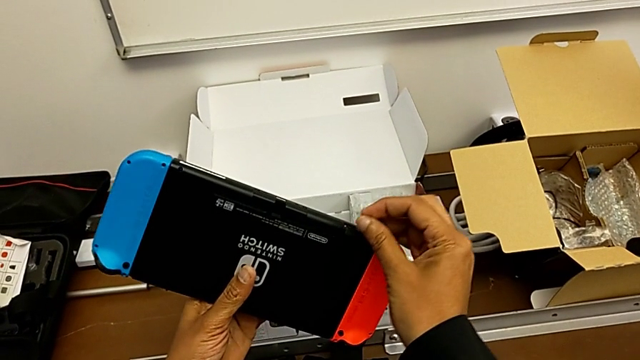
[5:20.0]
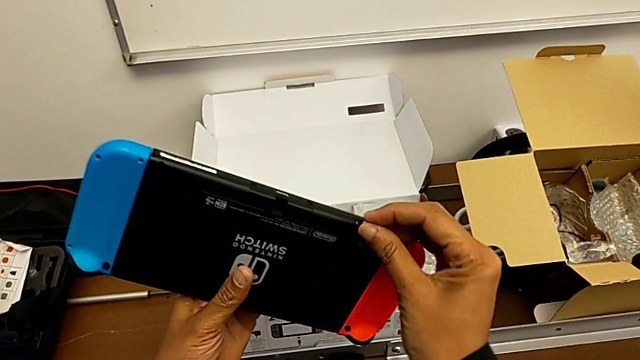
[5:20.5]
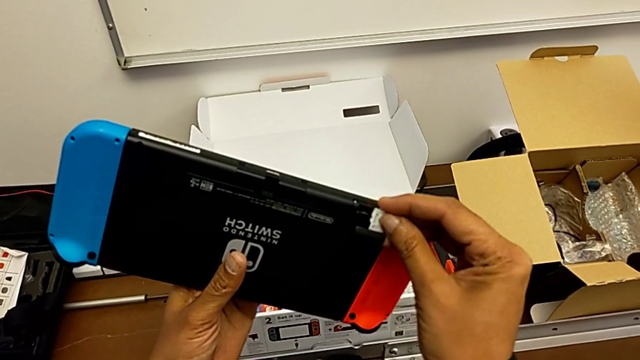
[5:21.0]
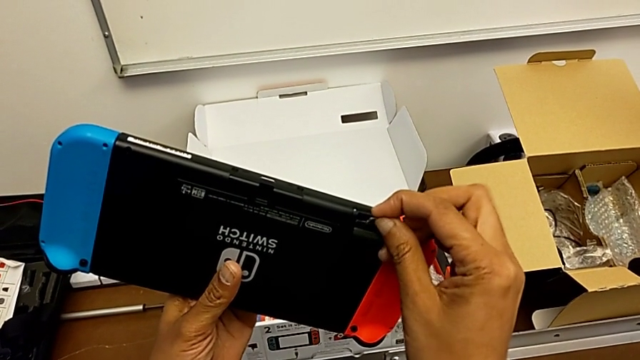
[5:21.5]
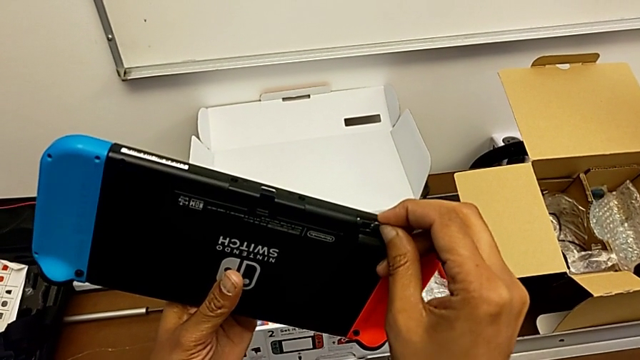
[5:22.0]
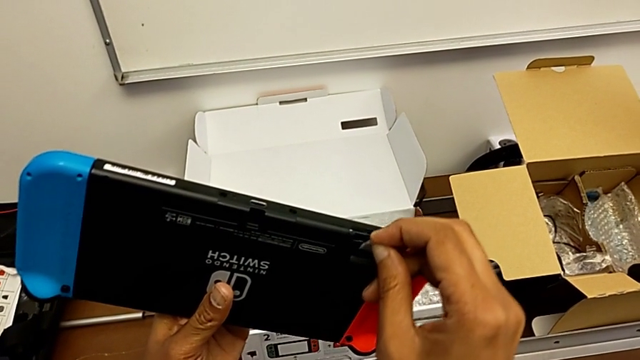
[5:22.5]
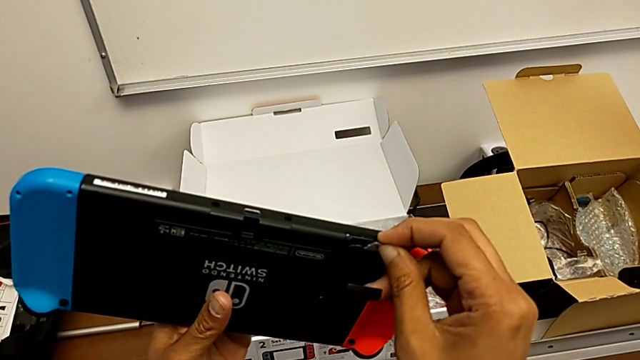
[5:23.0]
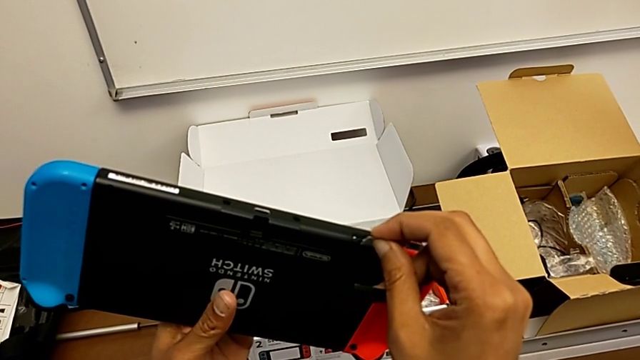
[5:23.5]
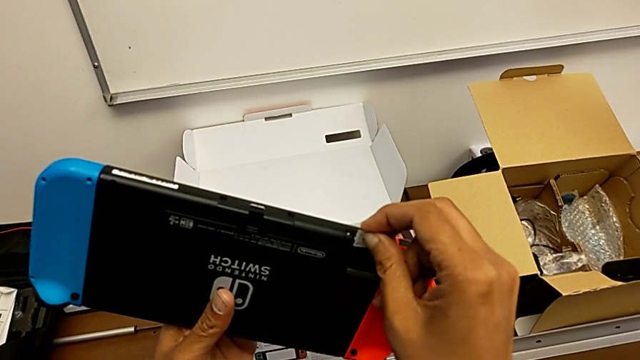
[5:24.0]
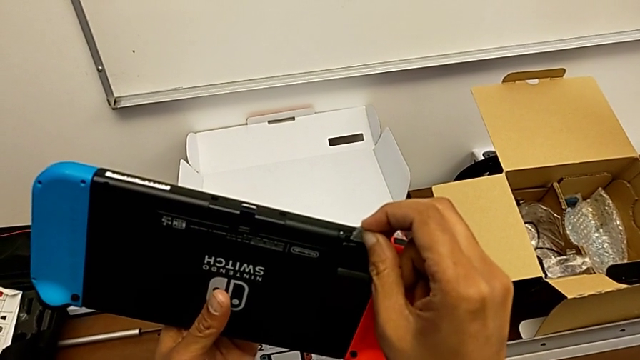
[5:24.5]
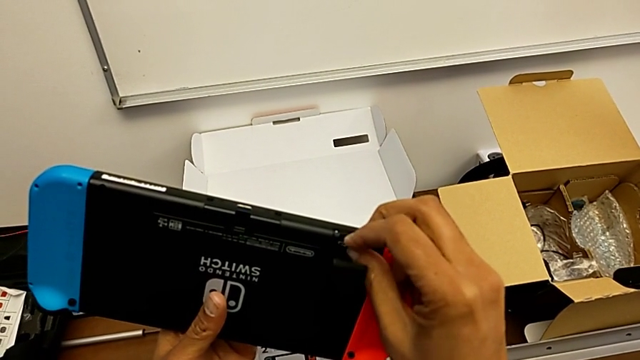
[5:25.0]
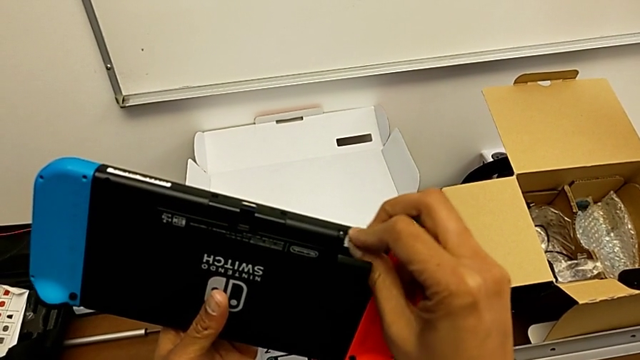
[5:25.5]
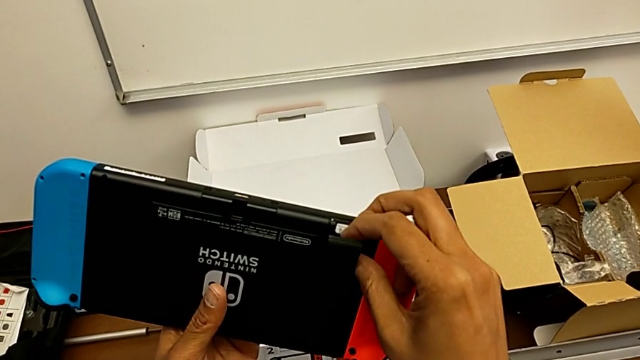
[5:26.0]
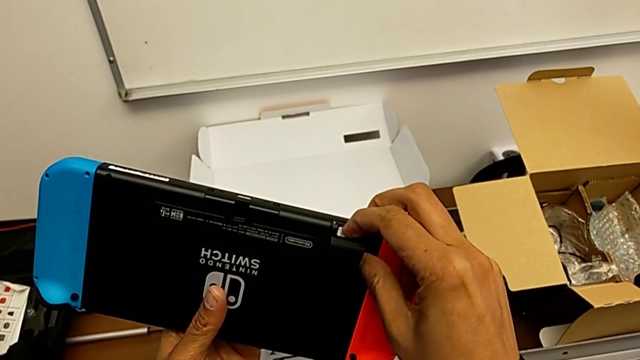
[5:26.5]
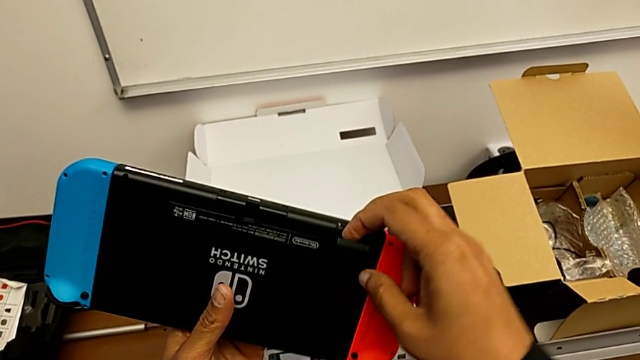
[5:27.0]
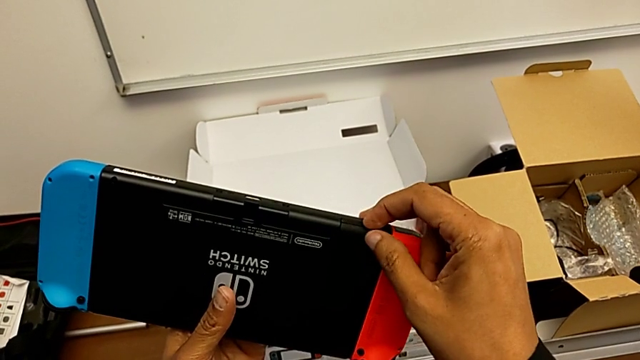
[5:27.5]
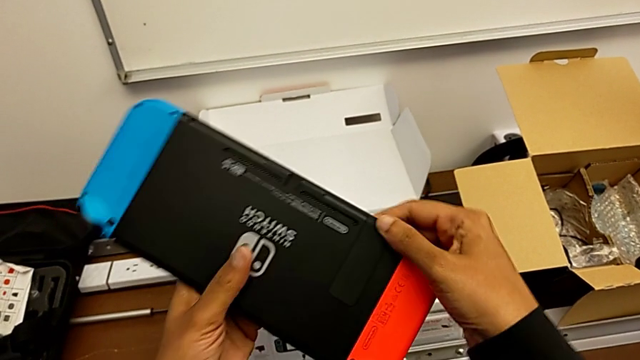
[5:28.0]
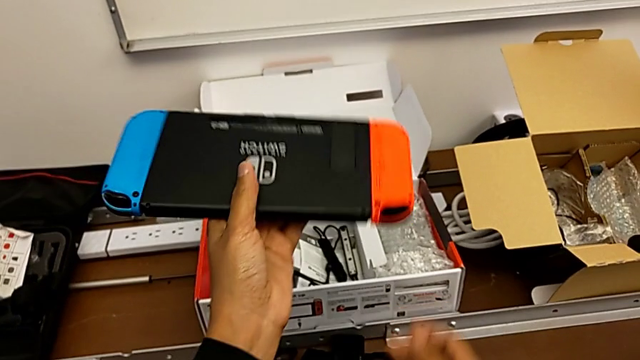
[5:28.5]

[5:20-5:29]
The camera wearer is changing the SD card from the Nintendo Switch. They insert the SD card and begin to close the lid.

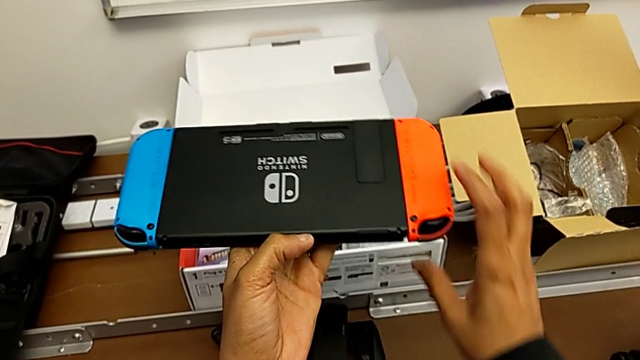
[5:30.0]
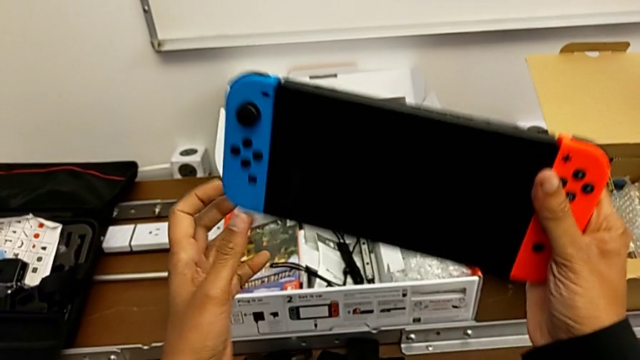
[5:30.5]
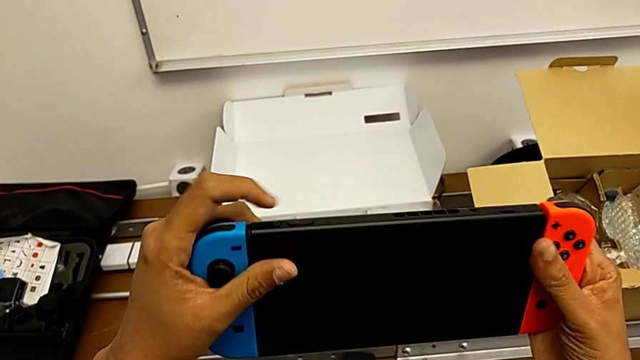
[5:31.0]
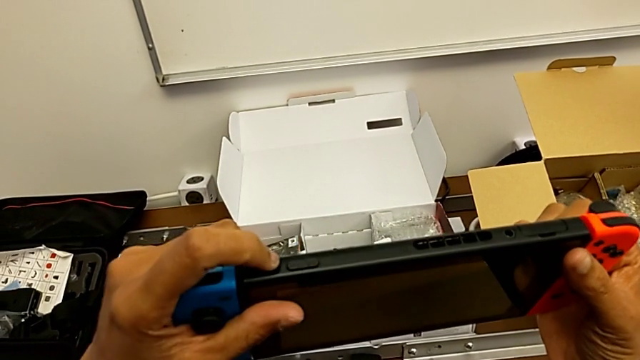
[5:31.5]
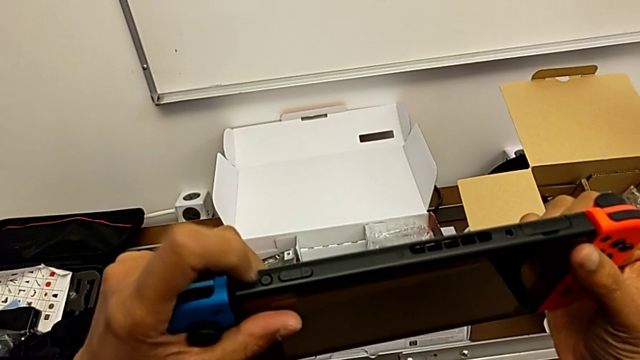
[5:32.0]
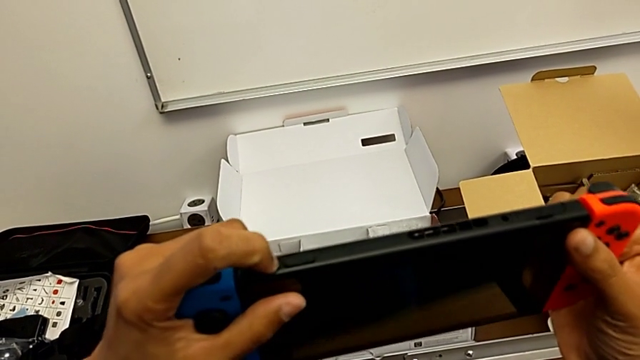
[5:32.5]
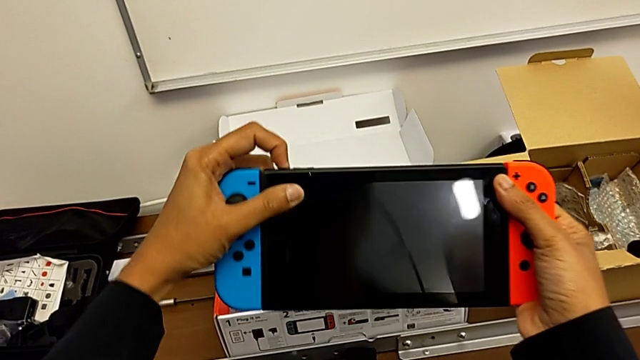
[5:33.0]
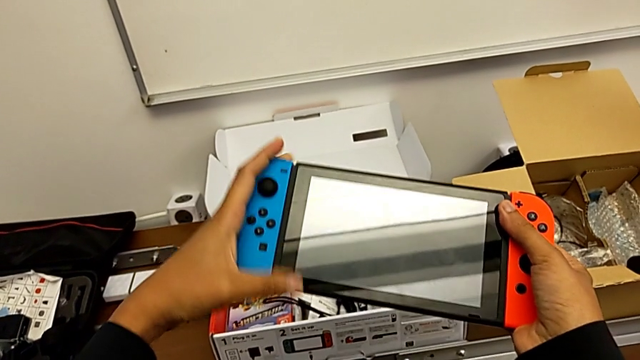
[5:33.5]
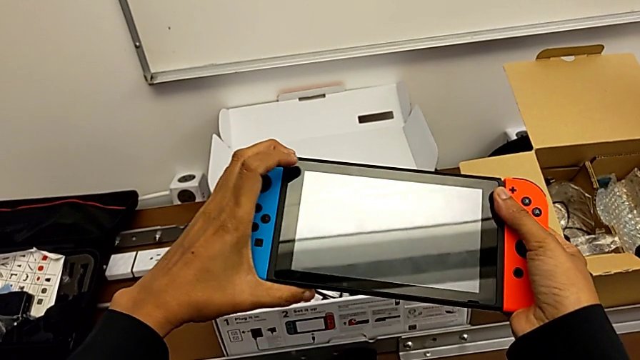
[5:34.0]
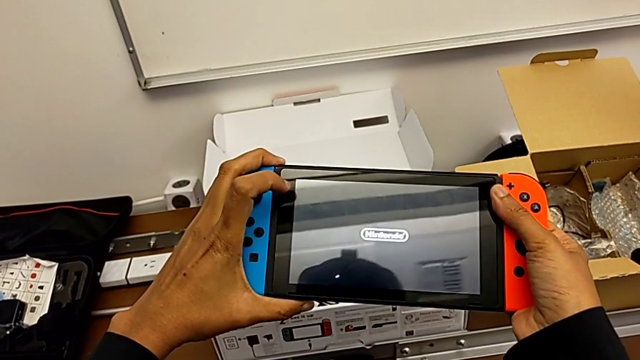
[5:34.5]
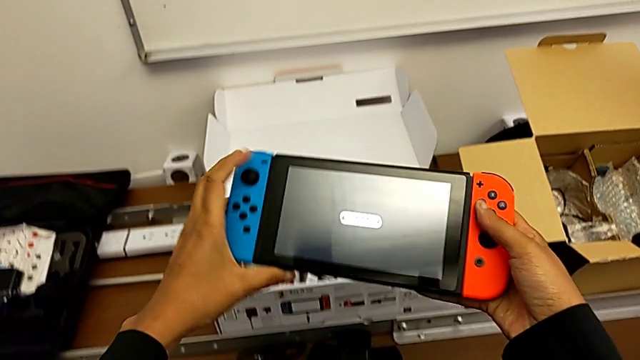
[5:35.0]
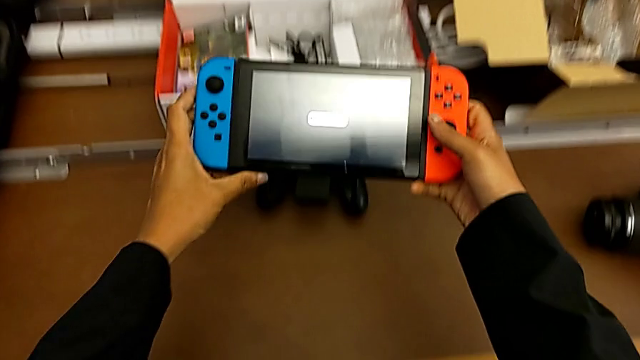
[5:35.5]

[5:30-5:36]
The camera wearer turns on the Nintendo Switch. They flip the Nintendo Switch and begin to press the button.

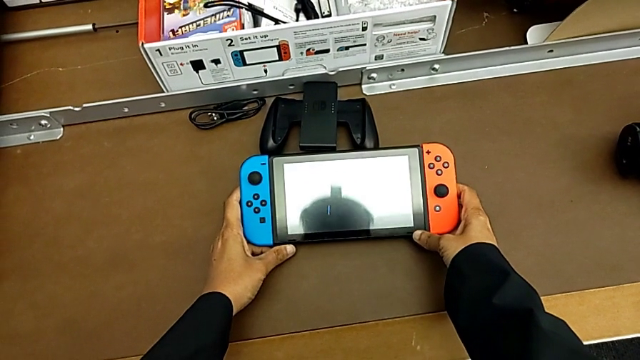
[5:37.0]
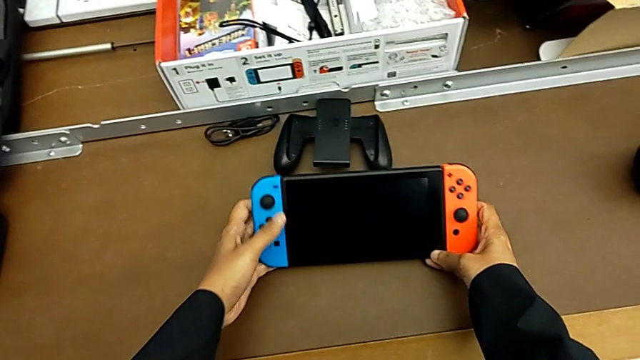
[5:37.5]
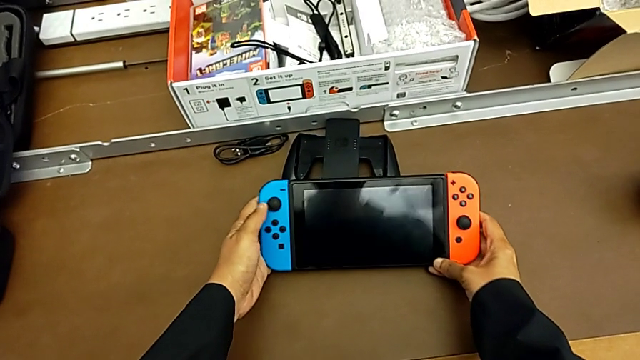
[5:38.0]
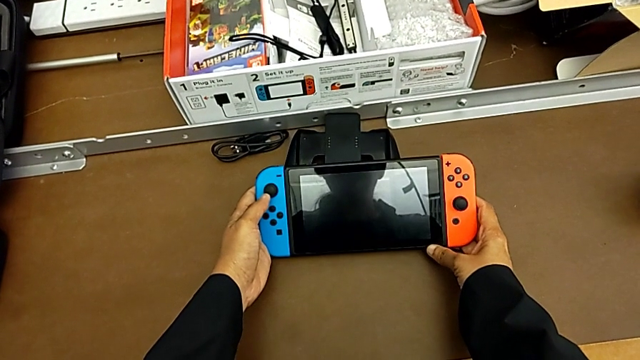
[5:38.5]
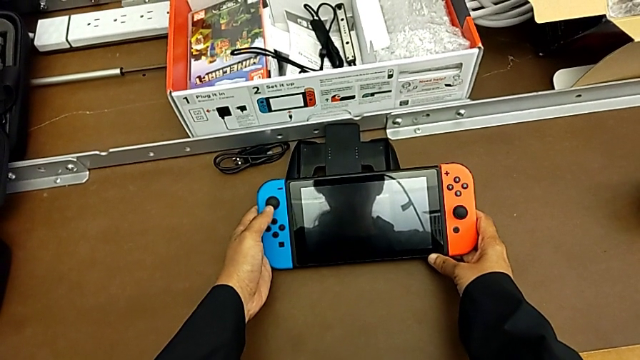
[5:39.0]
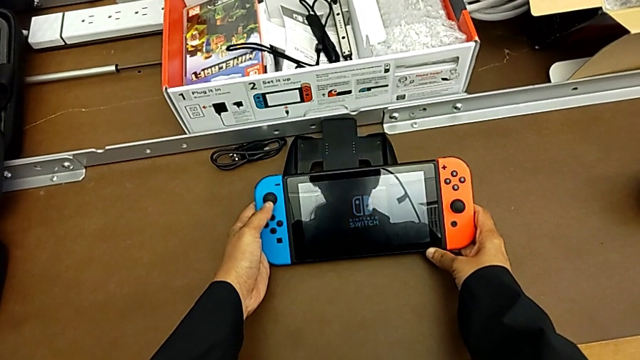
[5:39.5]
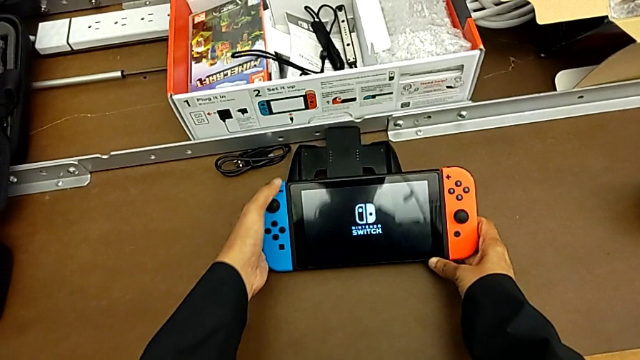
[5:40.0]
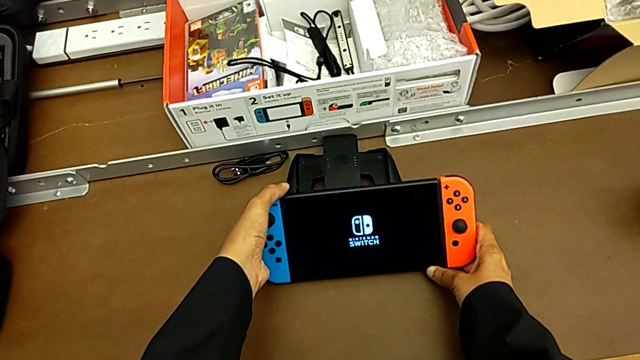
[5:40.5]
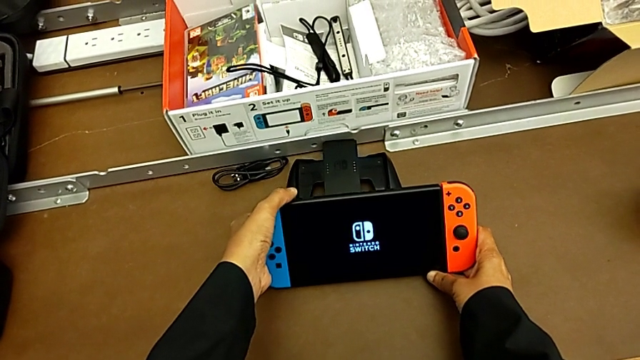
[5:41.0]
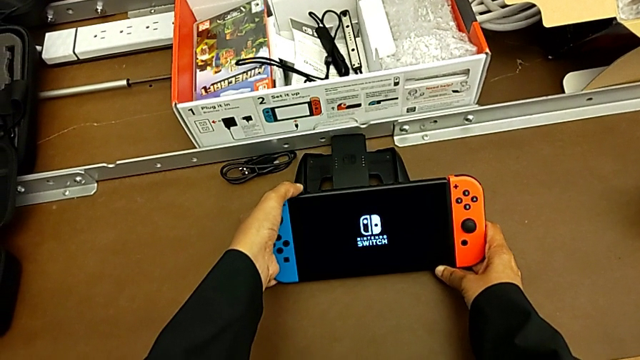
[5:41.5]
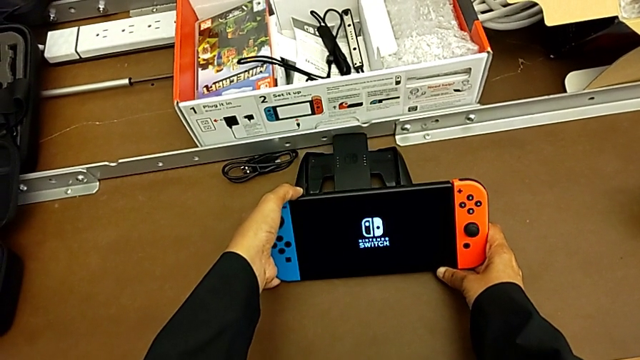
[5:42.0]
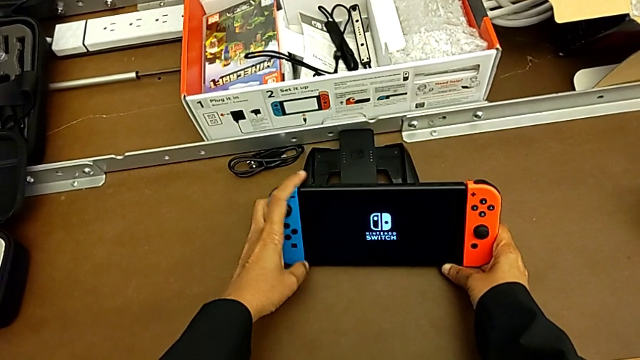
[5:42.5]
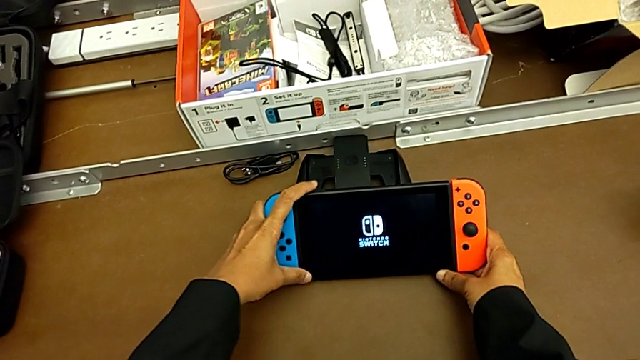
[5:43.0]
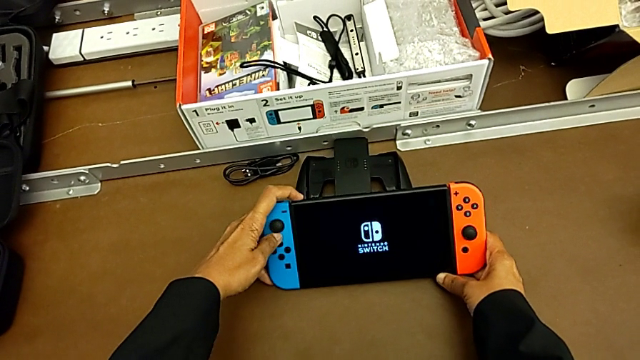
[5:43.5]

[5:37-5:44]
The camera wearer is turning off the Nintendo Switch. They hold the Nintendo Switch and begin to press the button.
